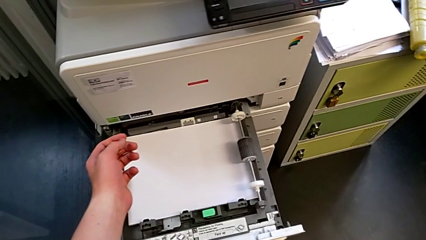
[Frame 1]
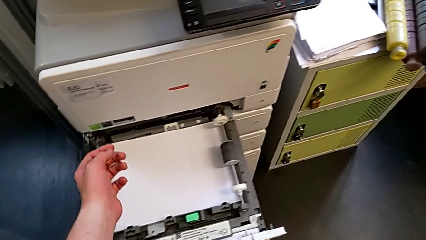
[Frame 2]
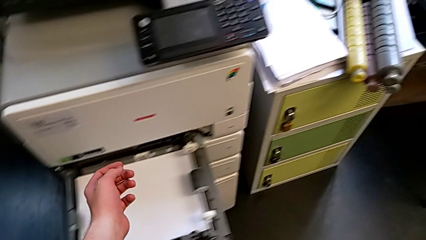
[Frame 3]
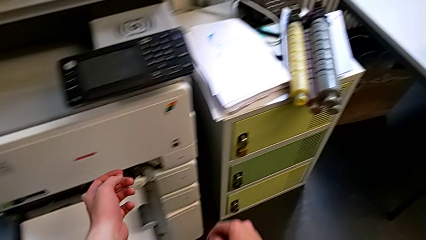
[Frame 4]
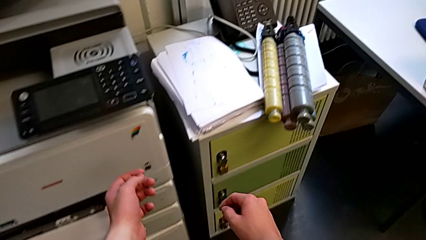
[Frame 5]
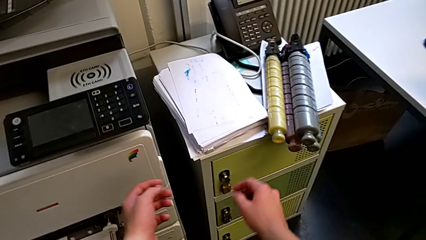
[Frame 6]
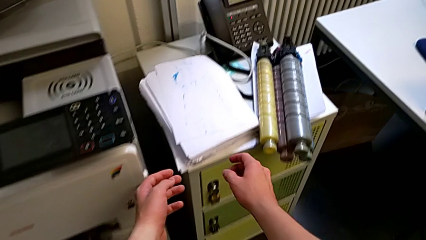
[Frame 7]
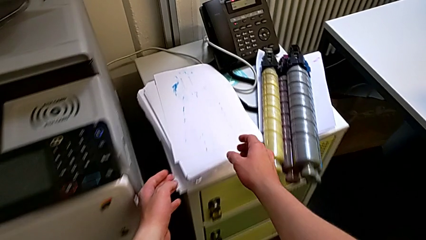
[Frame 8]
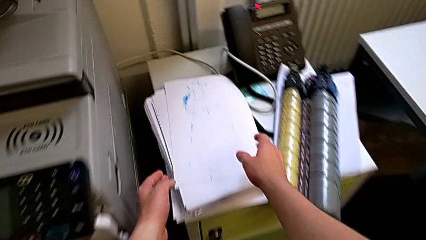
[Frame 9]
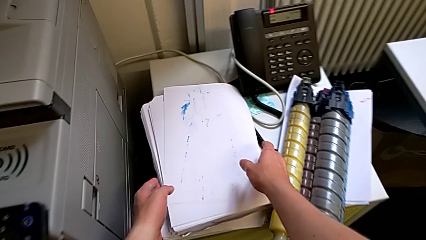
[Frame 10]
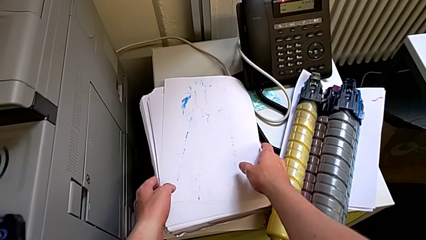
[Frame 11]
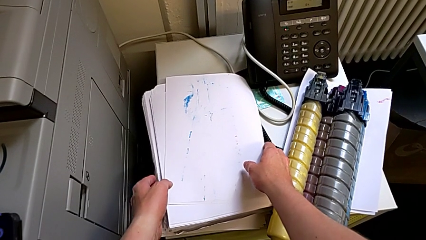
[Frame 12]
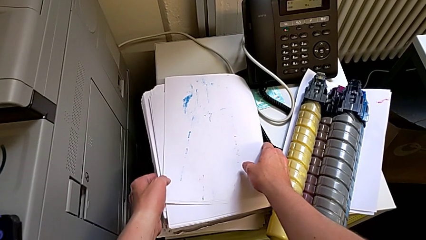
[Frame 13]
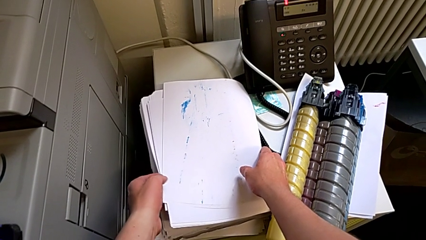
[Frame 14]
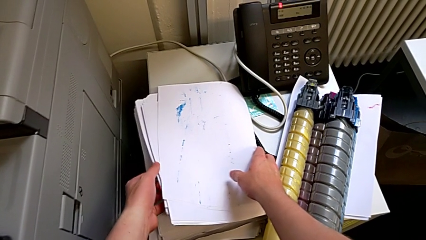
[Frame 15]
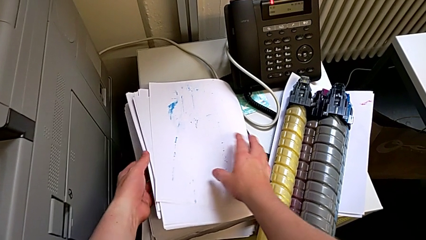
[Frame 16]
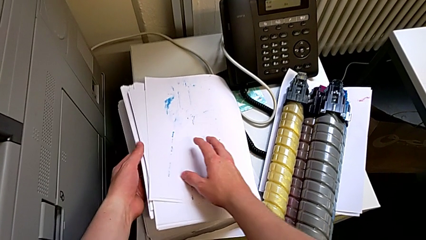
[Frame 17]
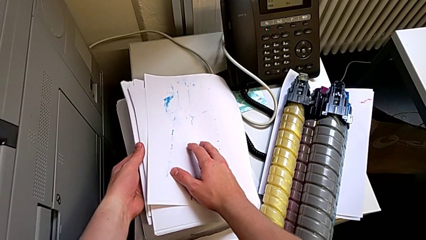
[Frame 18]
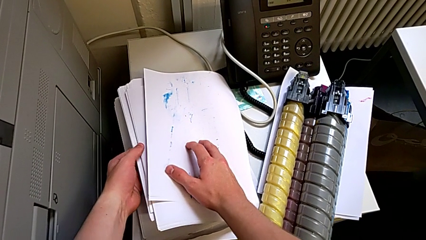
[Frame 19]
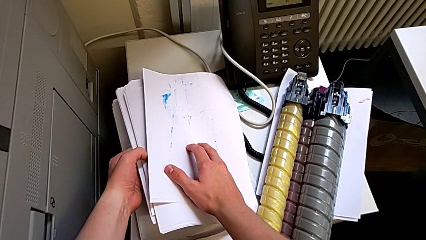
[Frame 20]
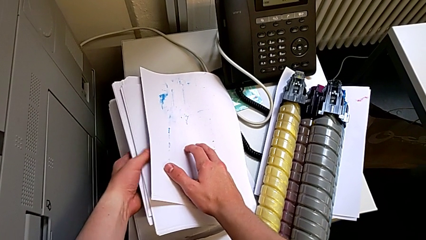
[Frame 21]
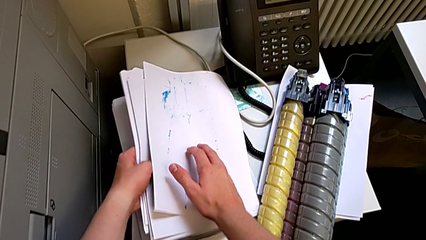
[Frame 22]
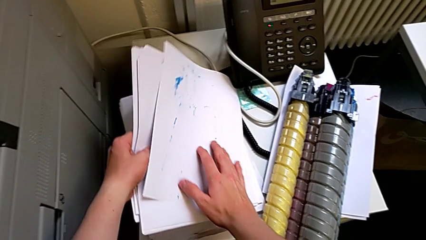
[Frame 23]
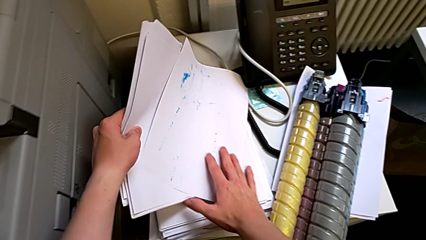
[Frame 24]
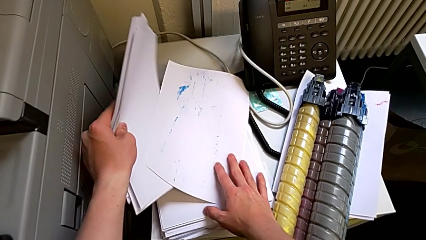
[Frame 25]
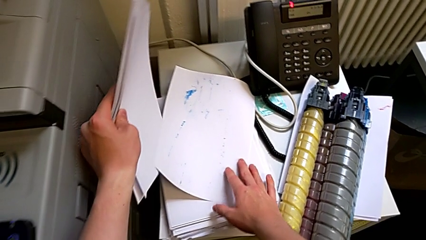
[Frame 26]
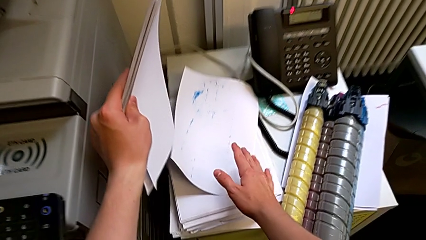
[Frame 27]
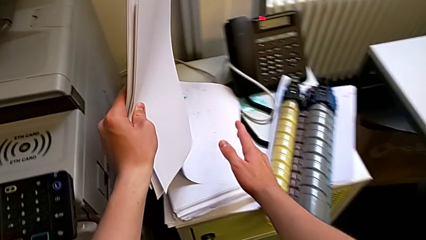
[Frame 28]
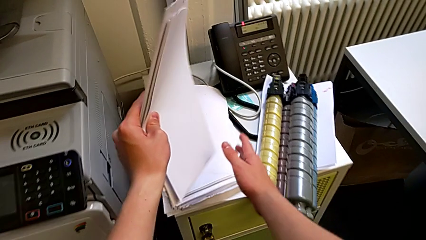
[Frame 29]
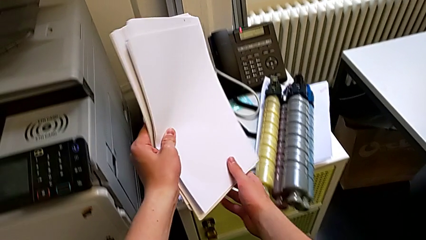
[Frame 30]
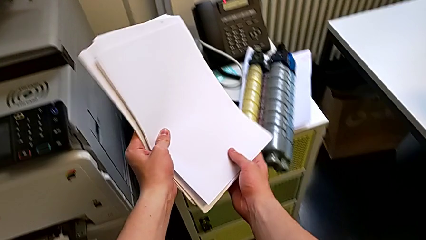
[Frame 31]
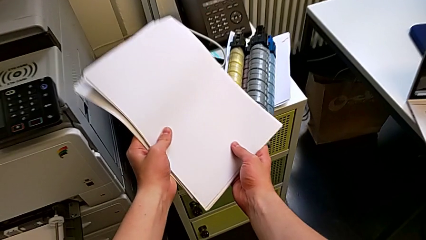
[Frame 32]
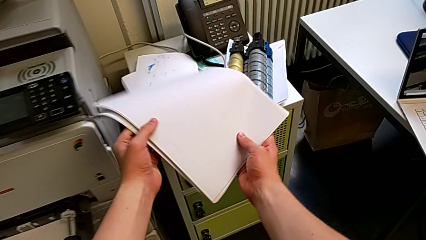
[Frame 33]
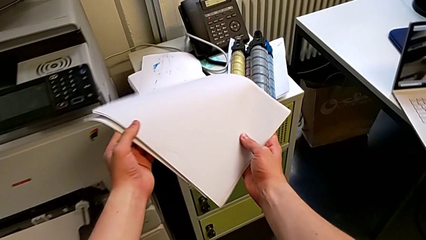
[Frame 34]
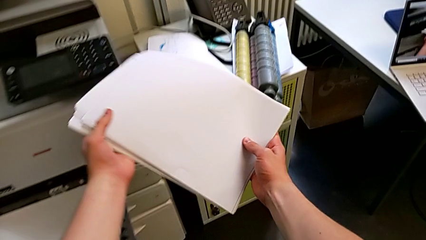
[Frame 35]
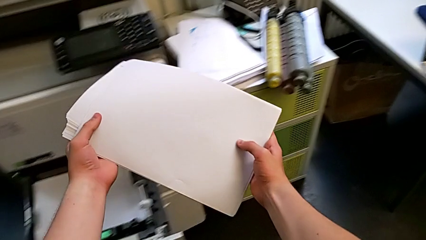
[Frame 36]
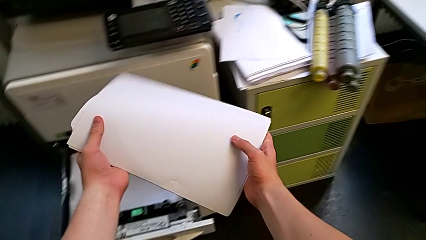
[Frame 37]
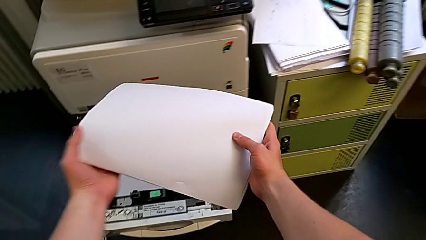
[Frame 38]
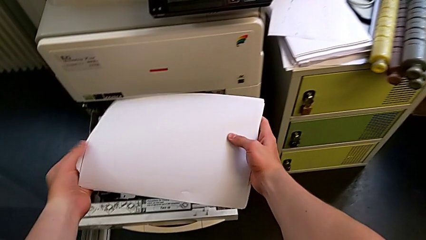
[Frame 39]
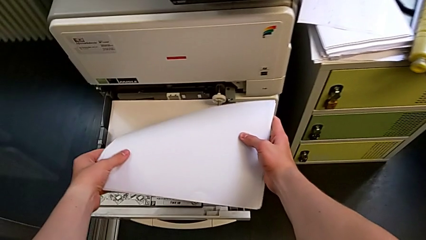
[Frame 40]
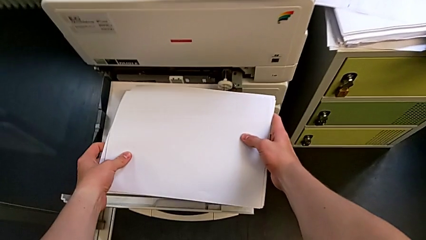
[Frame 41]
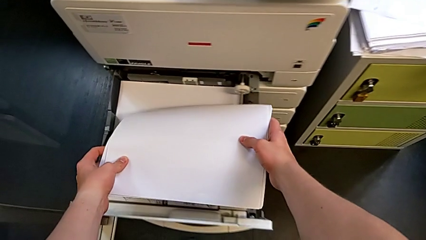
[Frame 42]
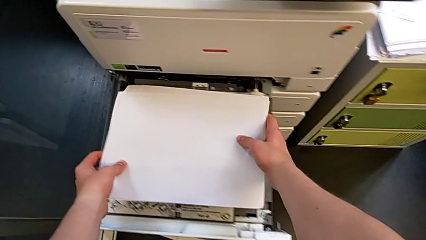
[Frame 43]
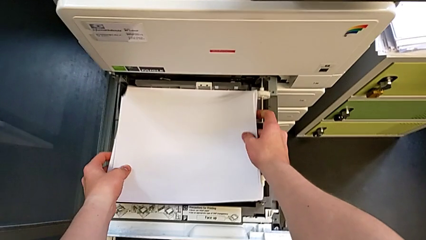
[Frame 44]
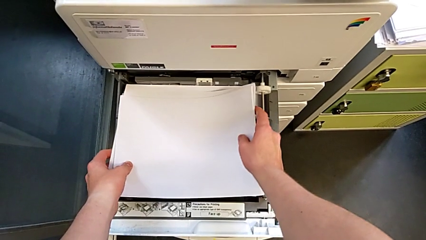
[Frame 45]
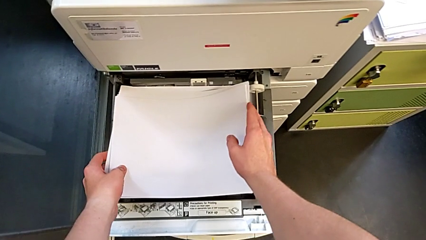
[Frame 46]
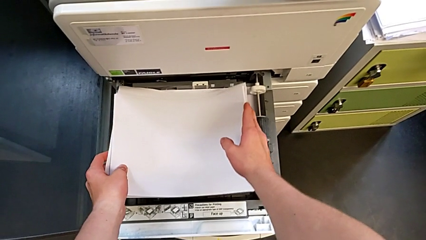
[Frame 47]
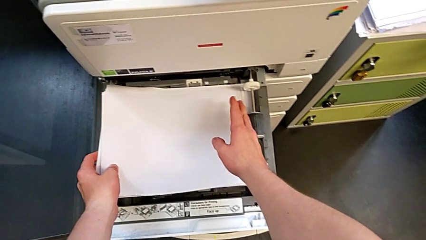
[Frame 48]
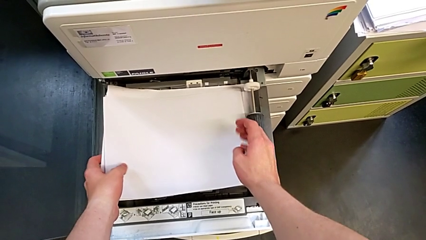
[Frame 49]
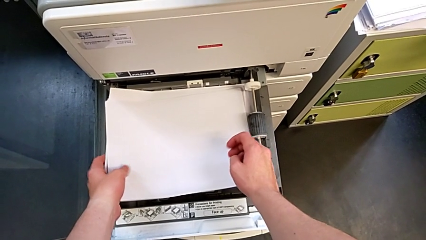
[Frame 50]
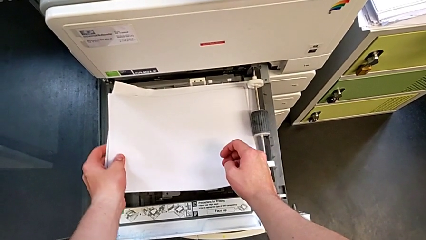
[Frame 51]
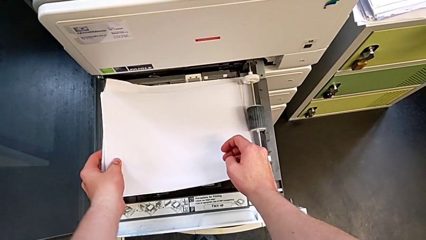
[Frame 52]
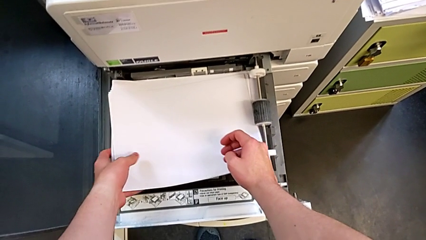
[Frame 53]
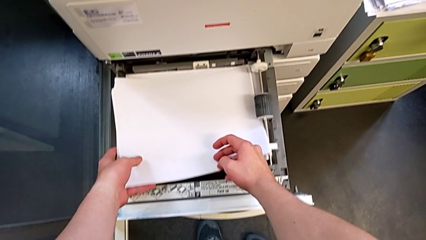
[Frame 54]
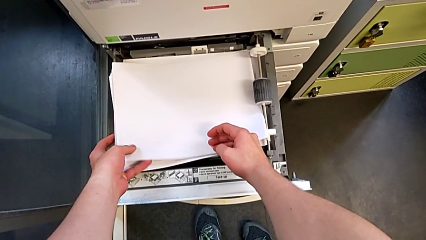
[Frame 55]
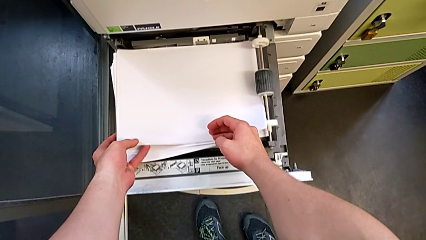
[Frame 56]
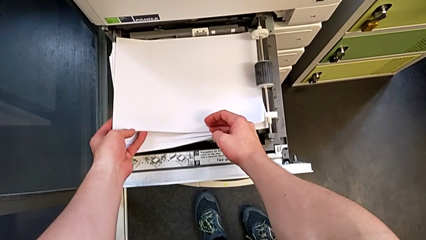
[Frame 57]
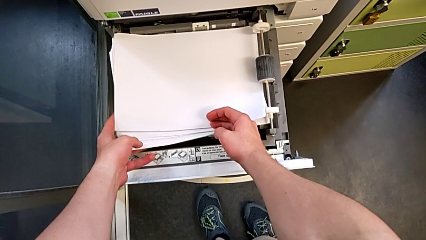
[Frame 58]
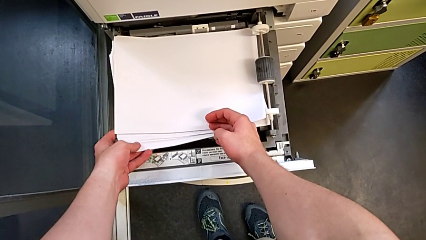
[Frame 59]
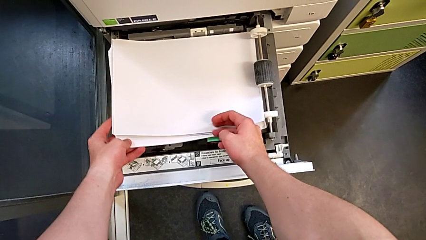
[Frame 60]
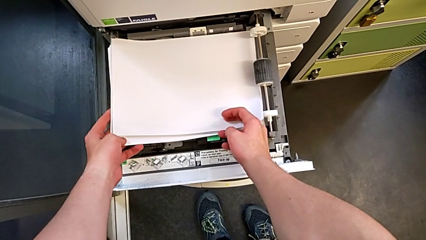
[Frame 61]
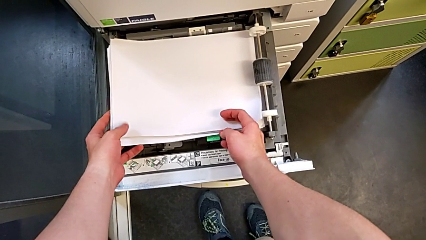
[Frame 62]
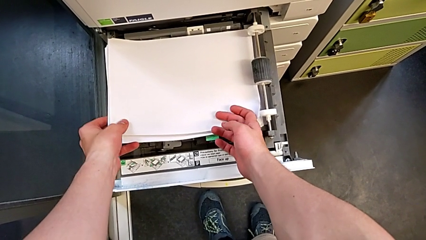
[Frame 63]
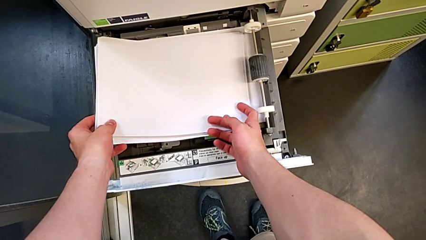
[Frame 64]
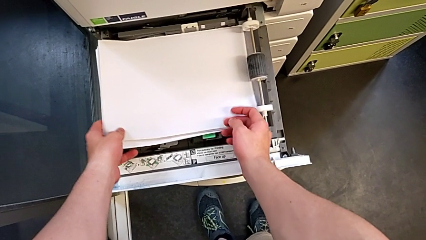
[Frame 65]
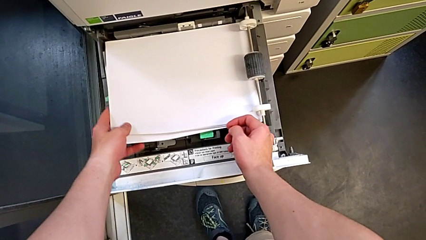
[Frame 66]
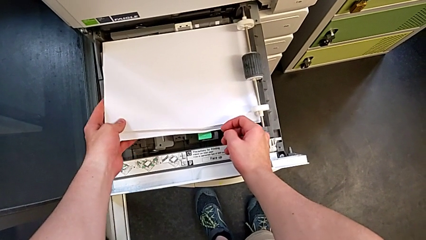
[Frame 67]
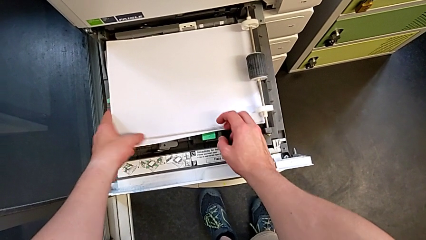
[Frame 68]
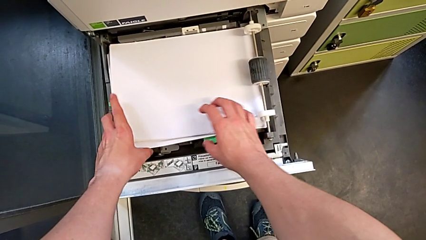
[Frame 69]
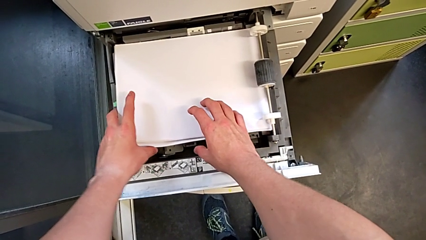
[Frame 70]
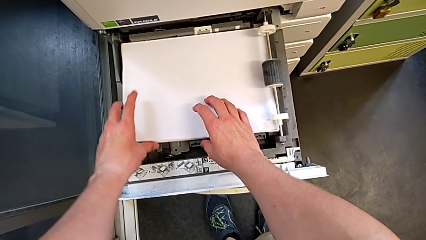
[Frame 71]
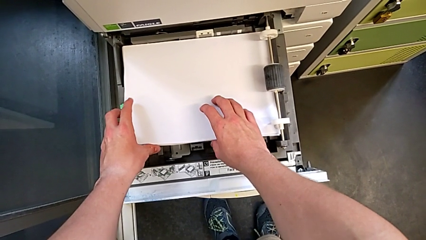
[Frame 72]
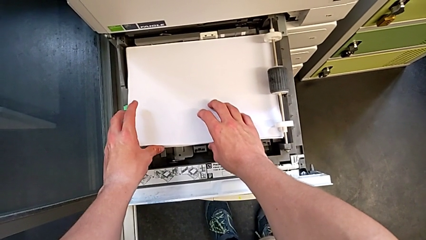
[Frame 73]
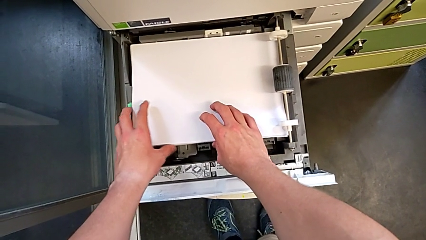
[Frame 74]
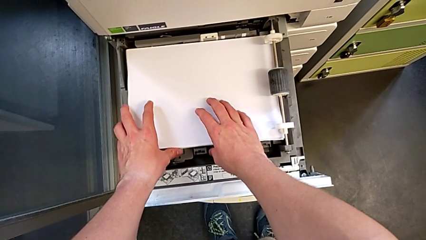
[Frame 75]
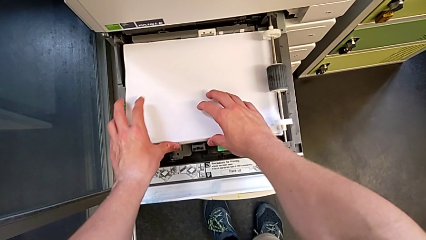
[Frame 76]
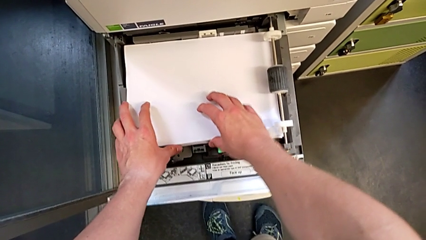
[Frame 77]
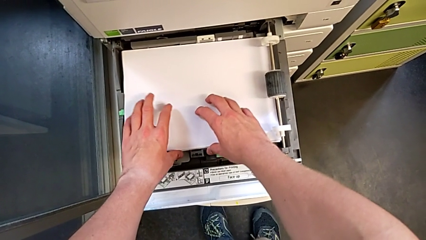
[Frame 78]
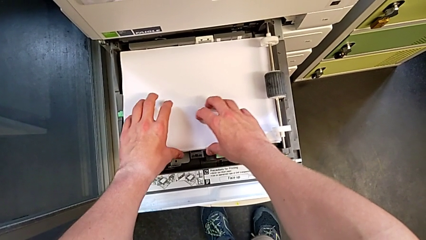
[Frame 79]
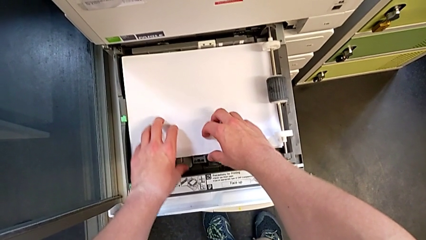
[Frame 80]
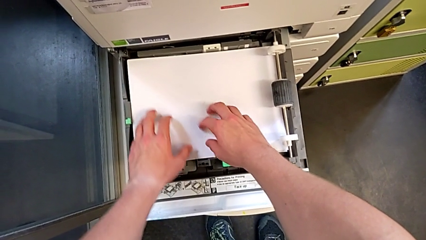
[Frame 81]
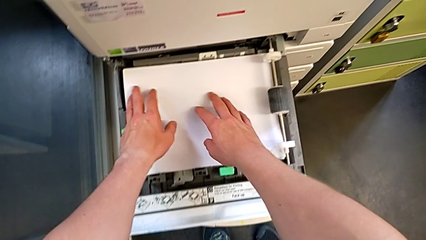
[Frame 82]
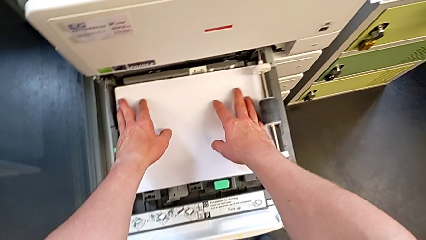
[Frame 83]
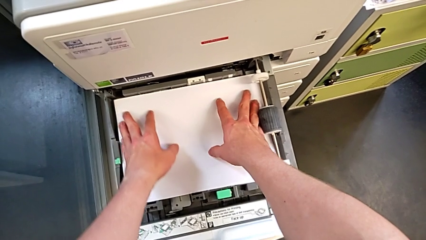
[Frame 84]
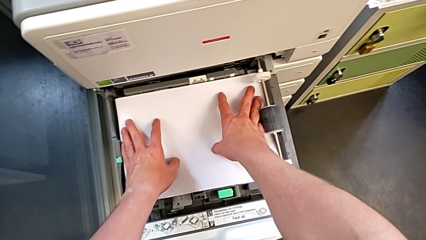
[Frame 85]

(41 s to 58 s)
The camera wearer is loading the paper stack into the paper tray. They grab the paper stack, place it, insert it and align it.
